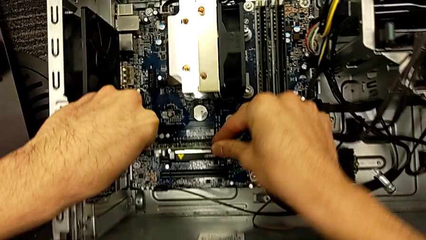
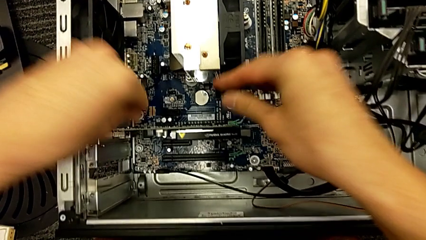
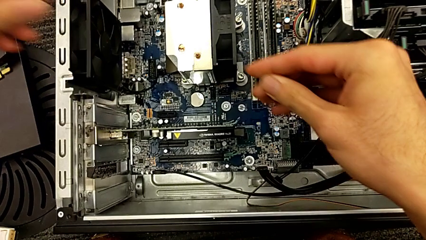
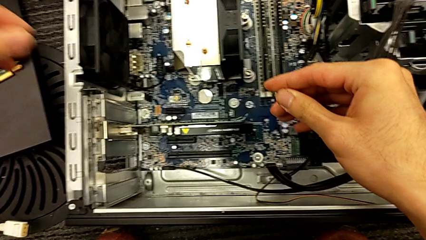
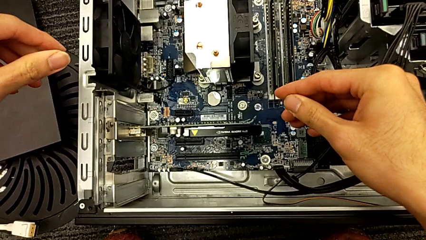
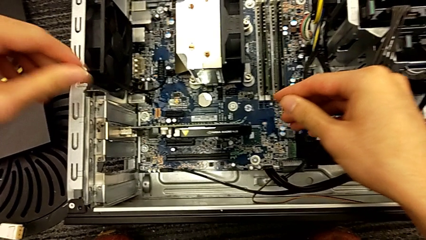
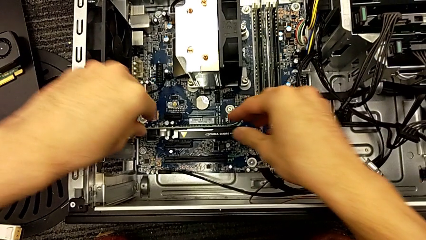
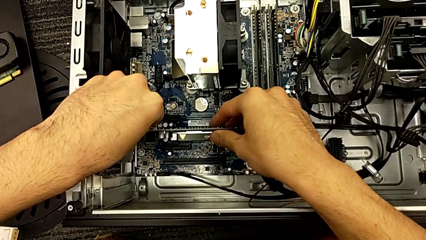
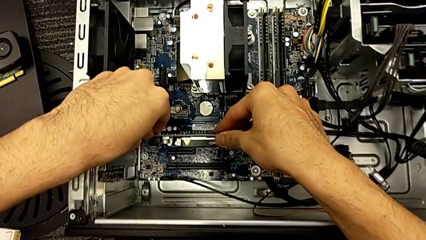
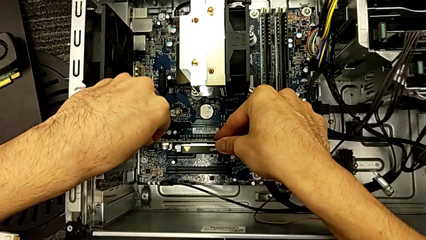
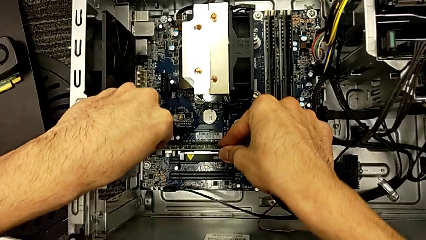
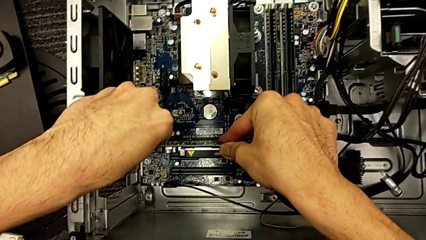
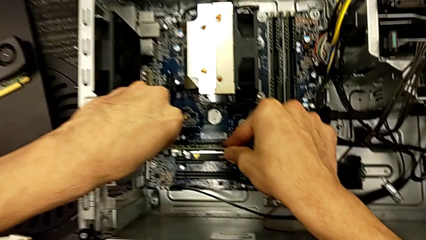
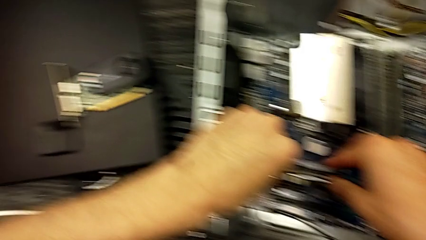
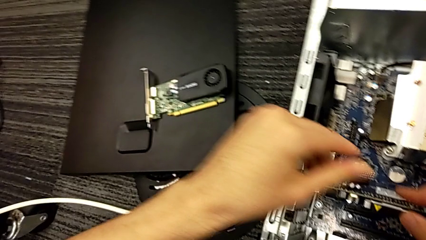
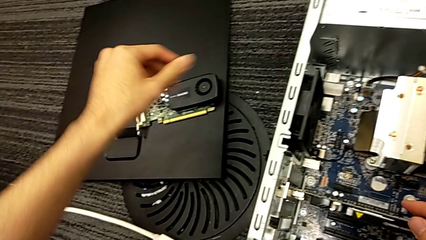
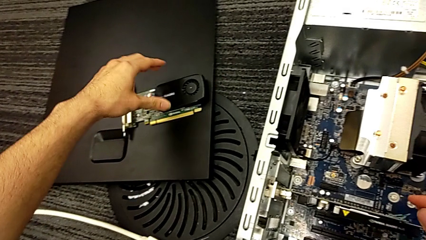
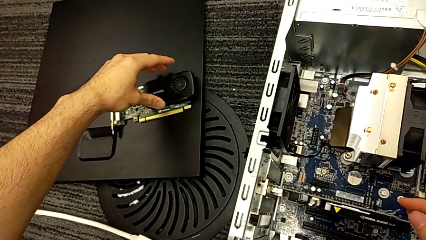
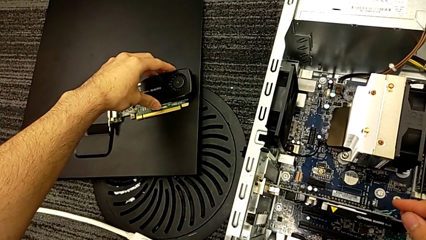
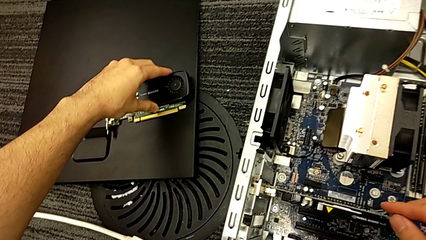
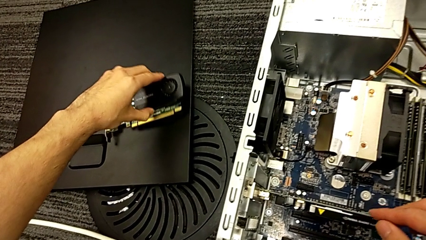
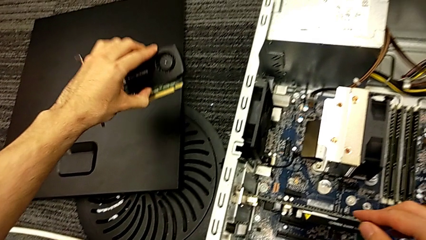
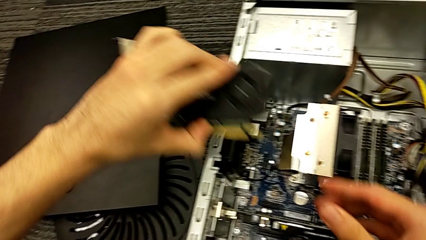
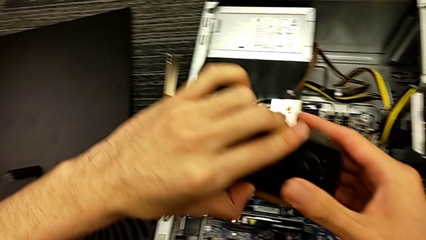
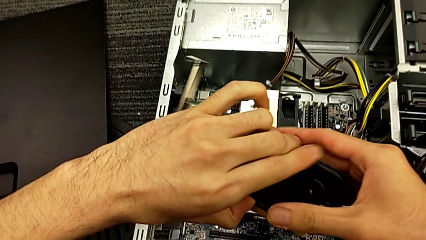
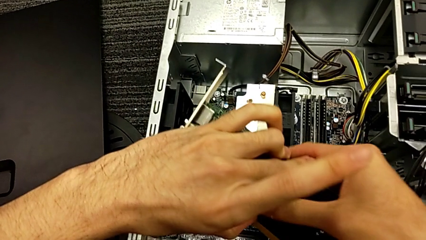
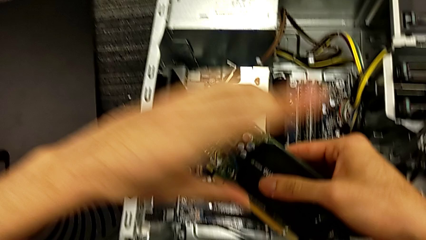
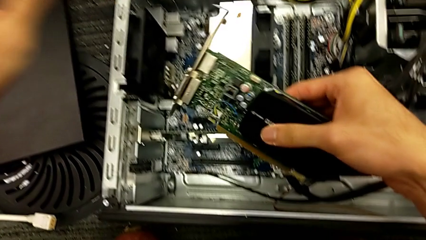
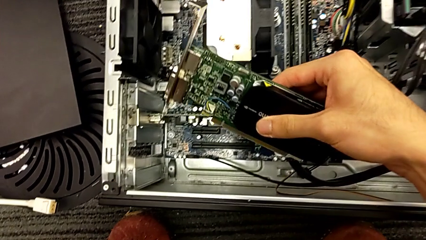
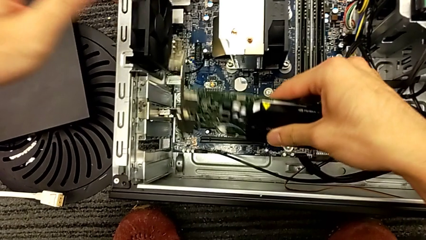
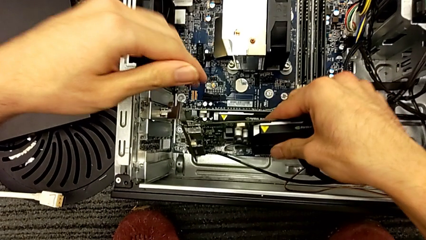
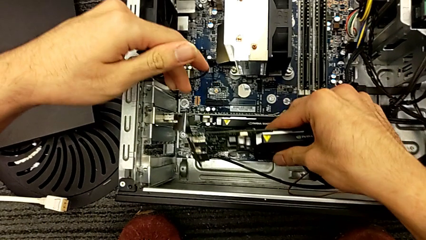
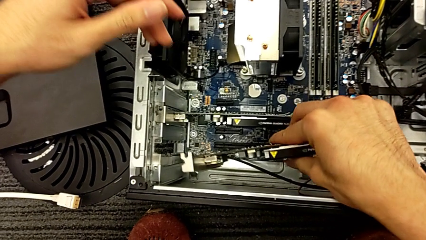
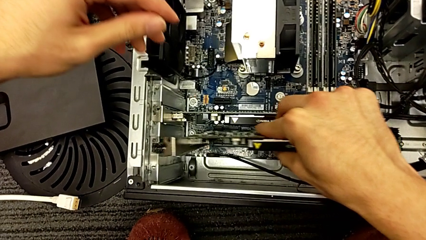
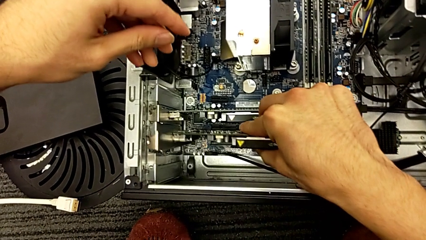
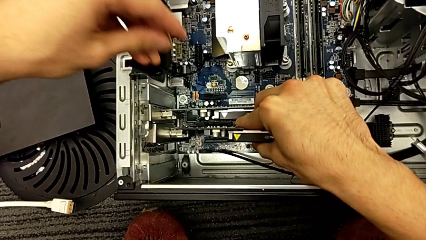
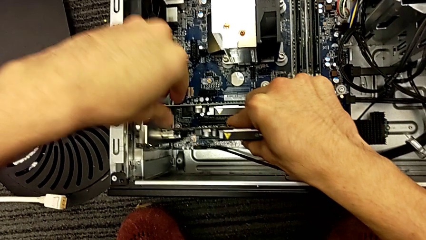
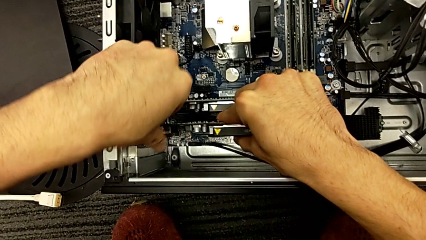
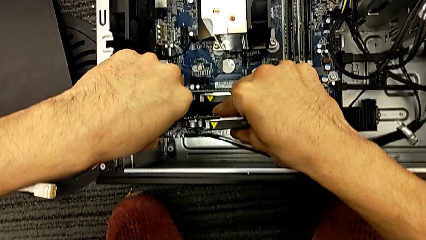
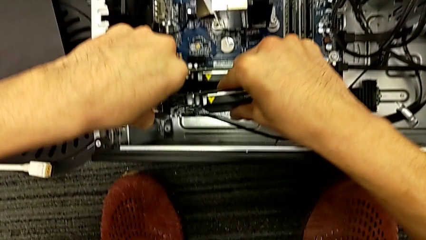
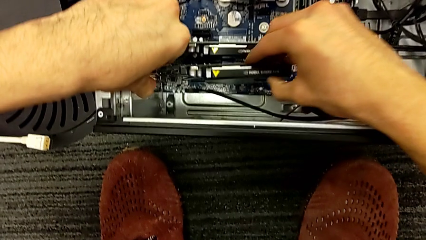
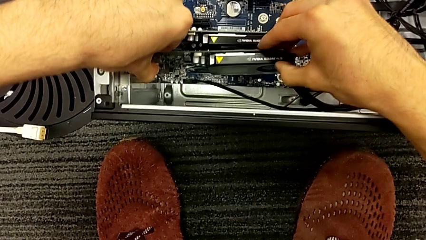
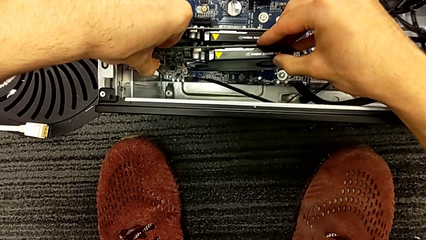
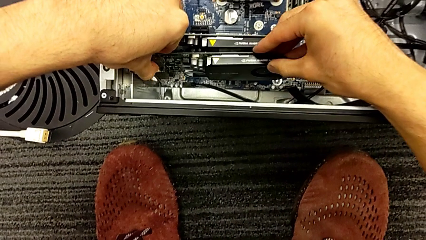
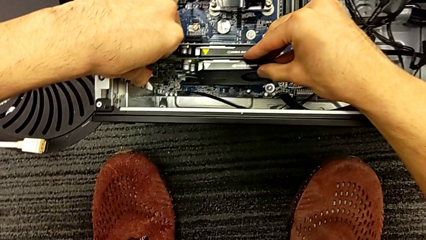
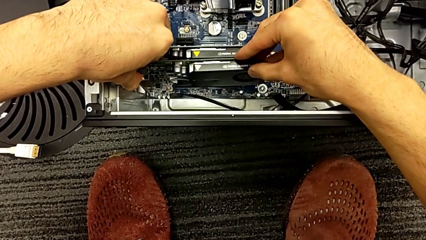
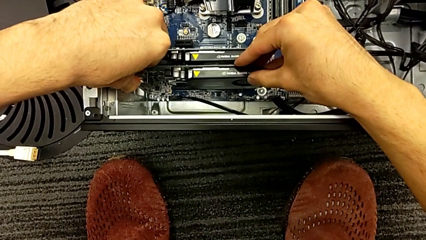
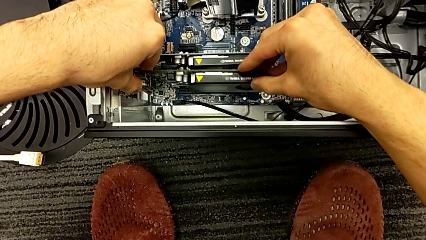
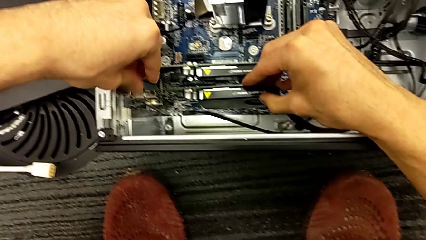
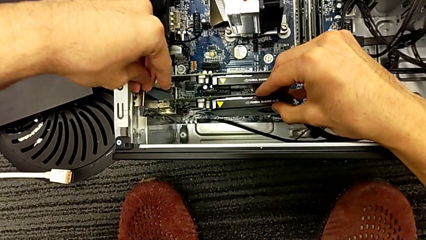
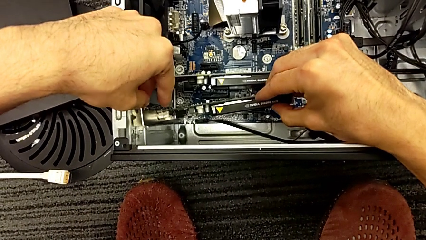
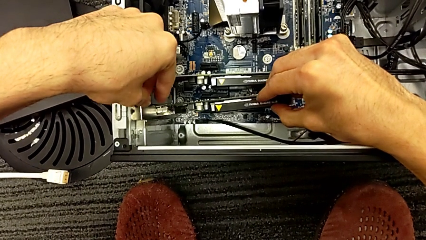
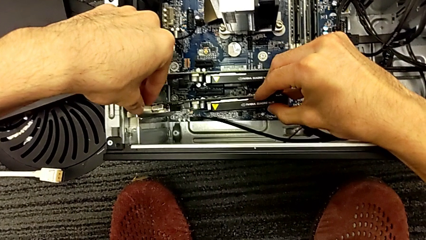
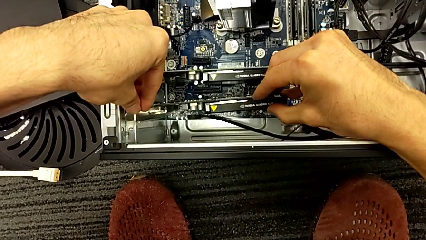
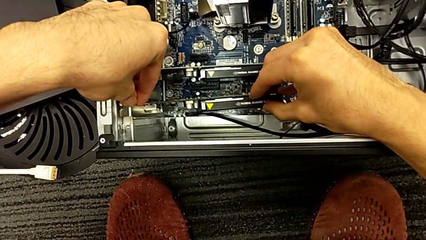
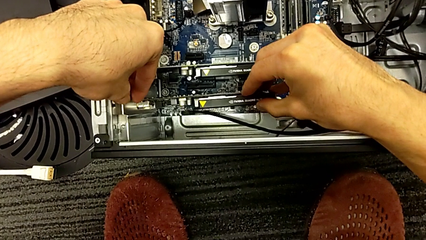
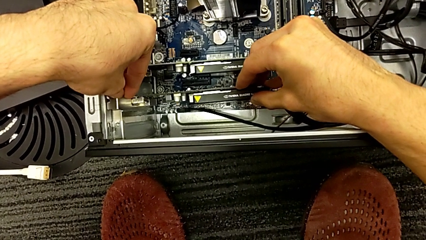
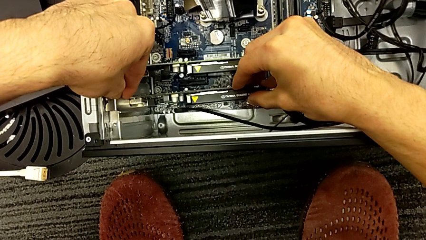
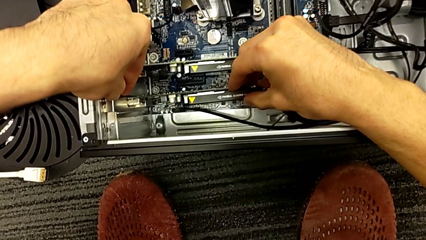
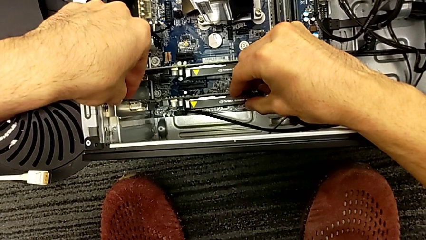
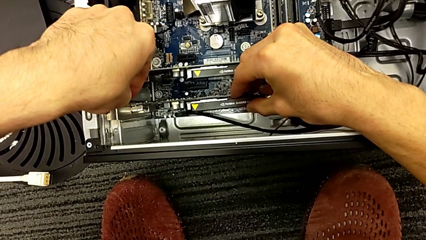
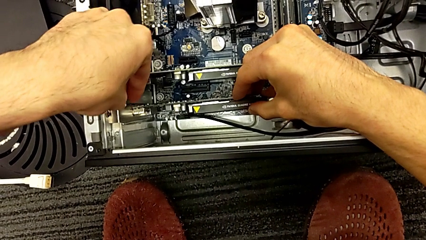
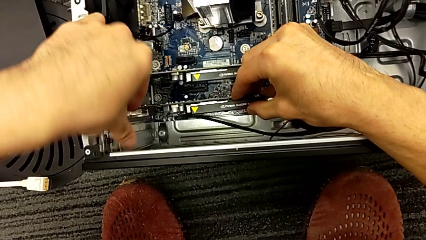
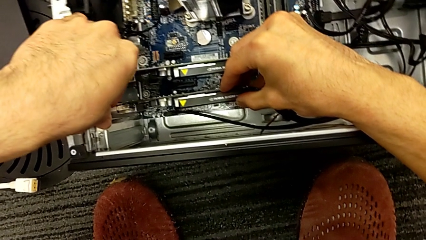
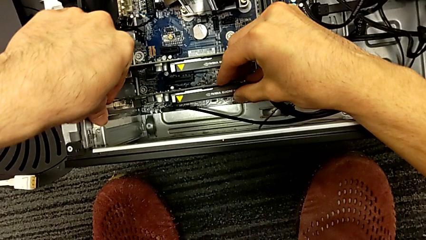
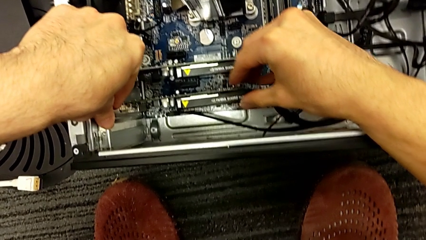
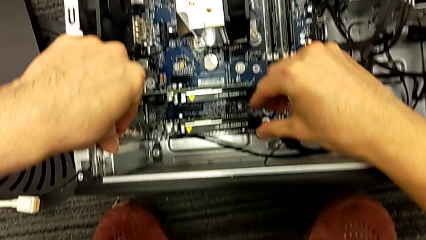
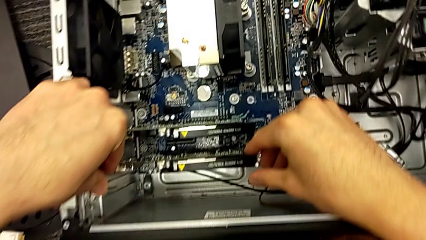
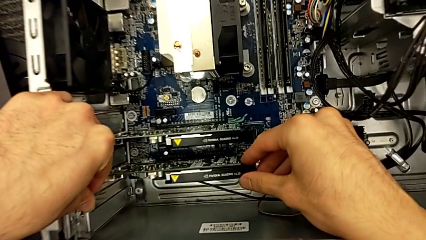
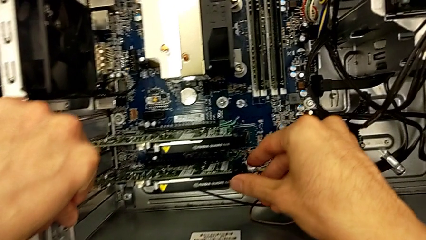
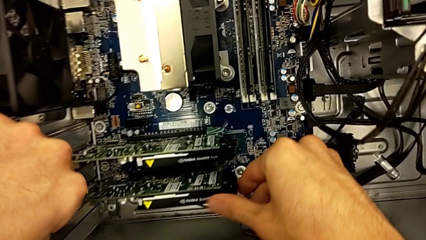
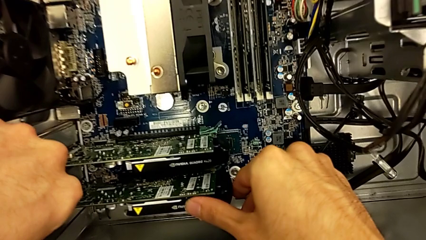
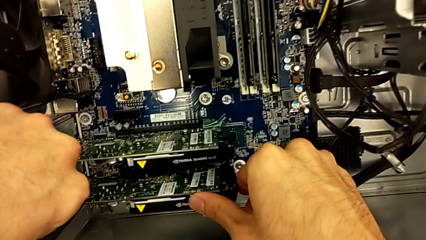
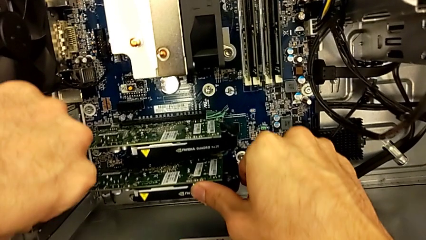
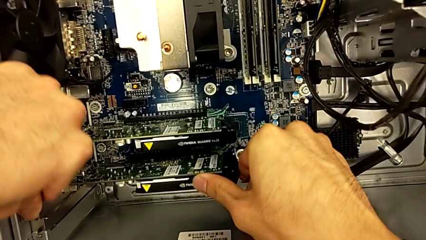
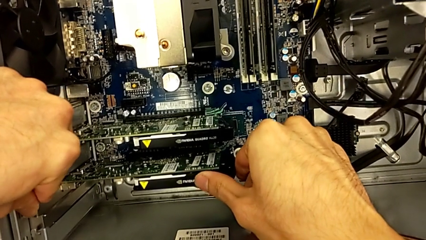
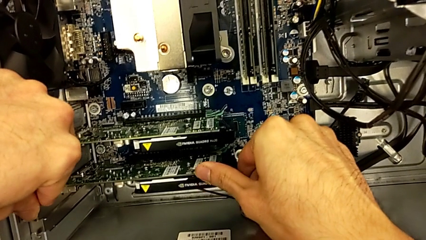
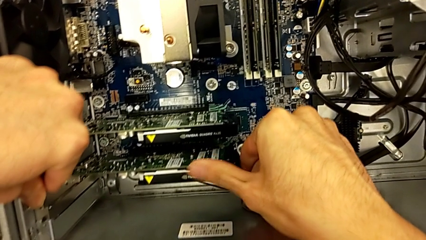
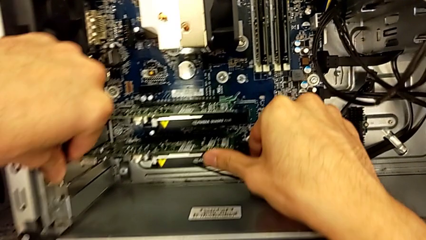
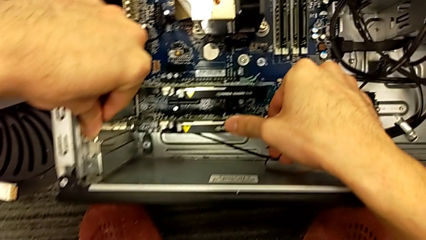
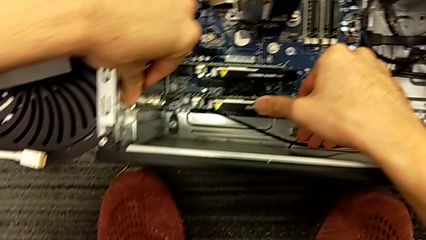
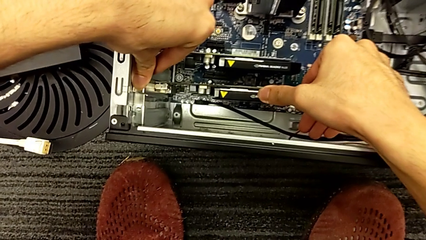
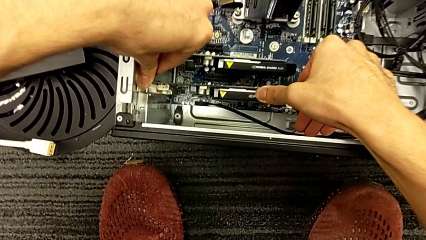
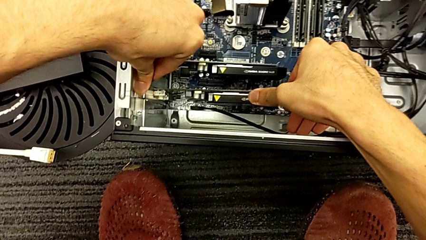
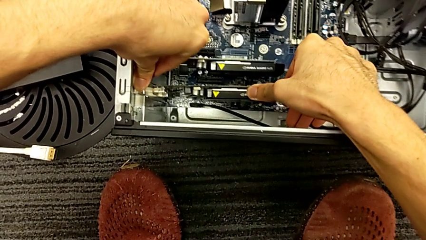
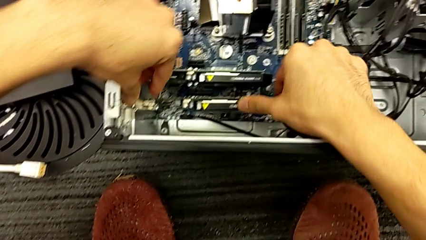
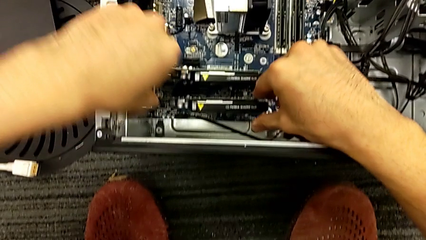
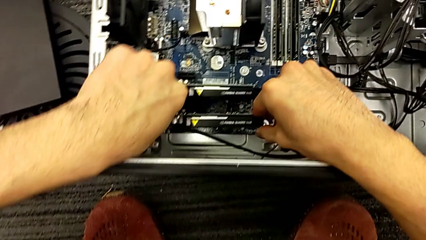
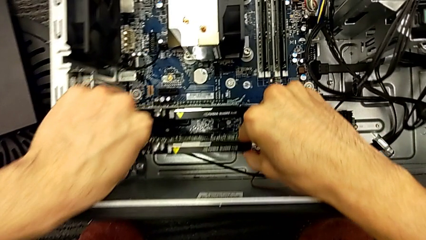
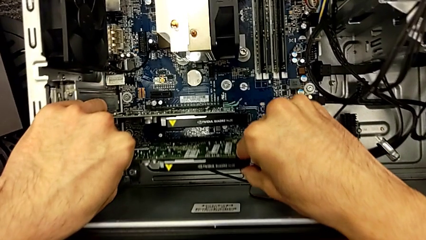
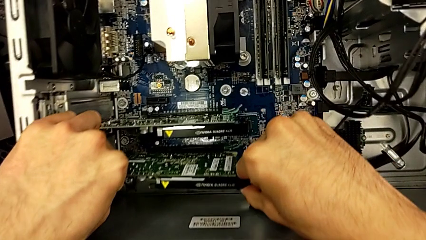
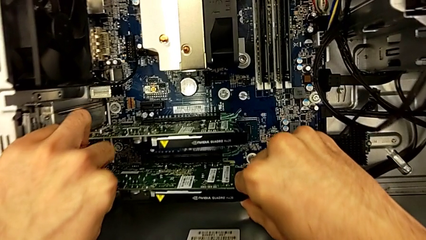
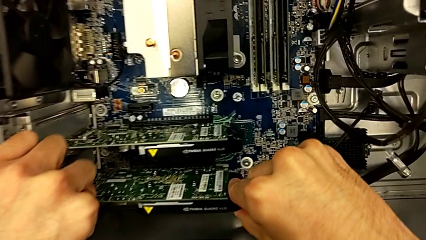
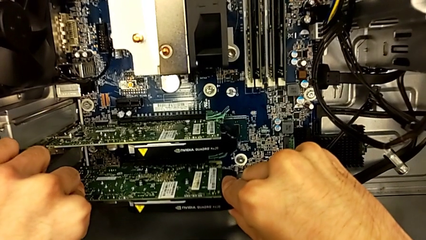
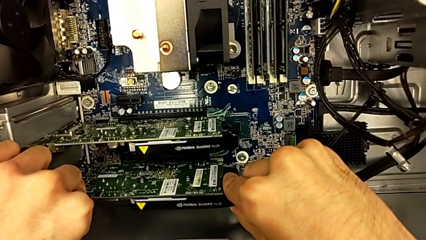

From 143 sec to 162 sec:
The camera wearer is assembling the graphic cards. They assemble the graphic card, grab the graphic card and begin to assemble it.
